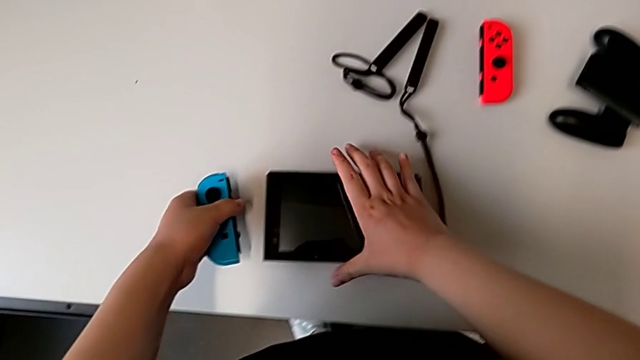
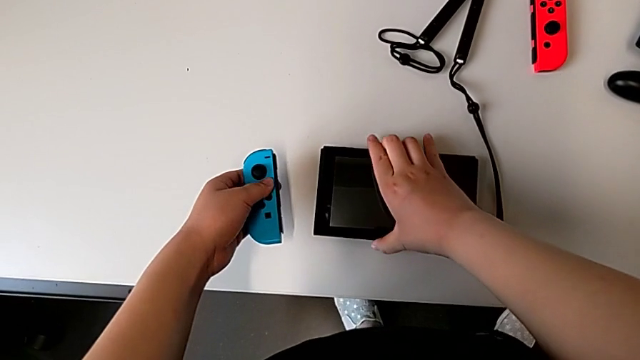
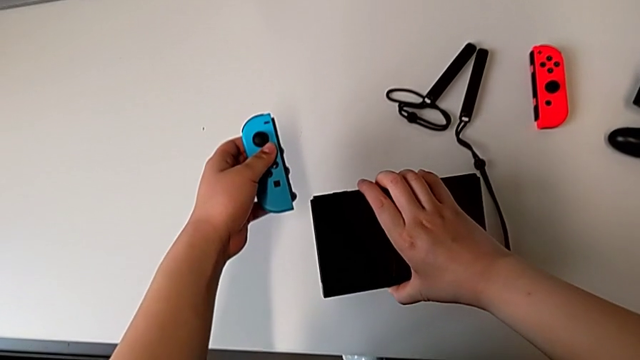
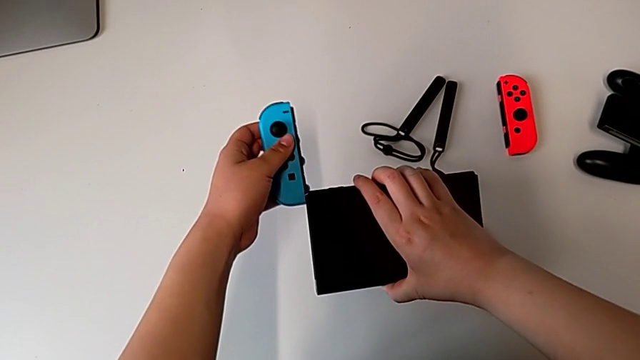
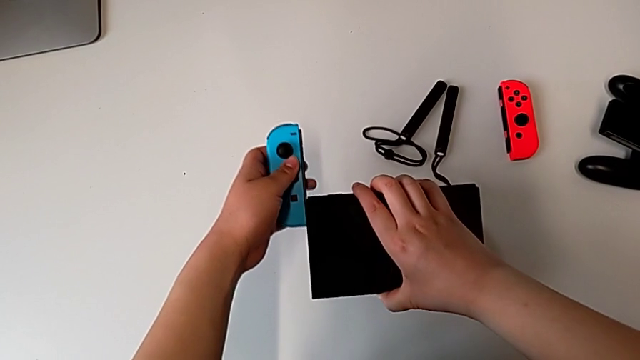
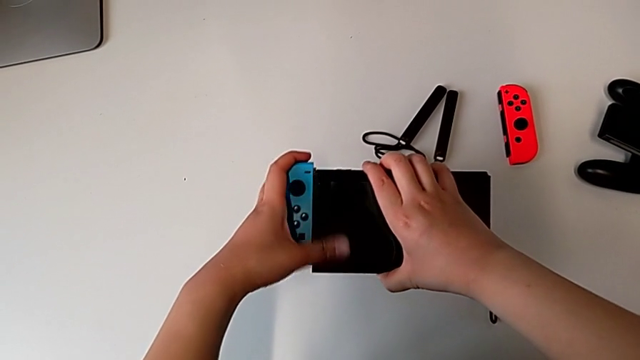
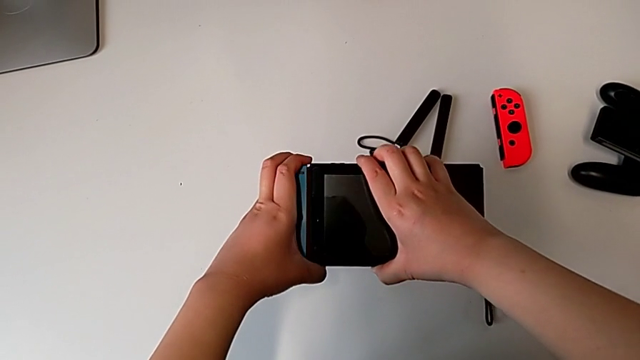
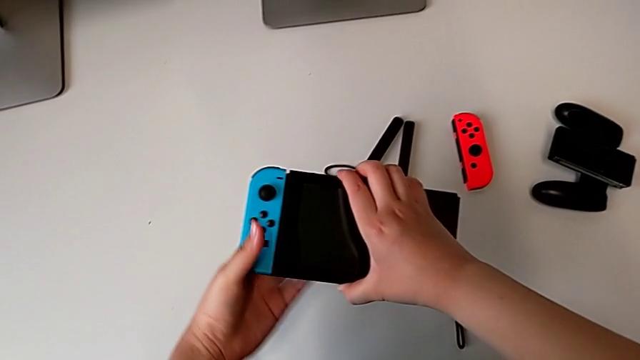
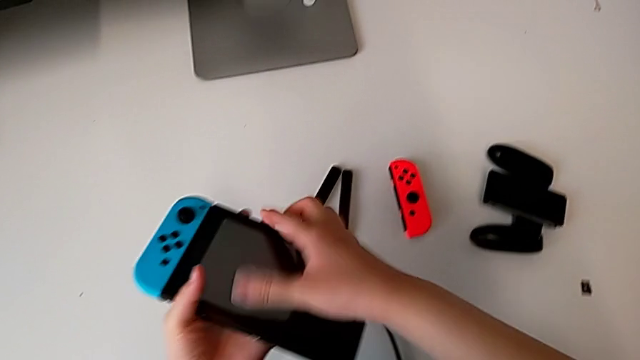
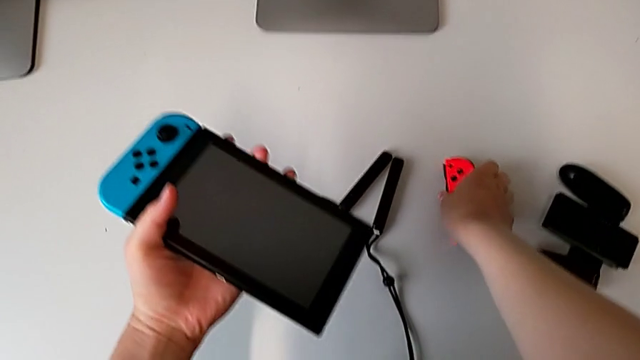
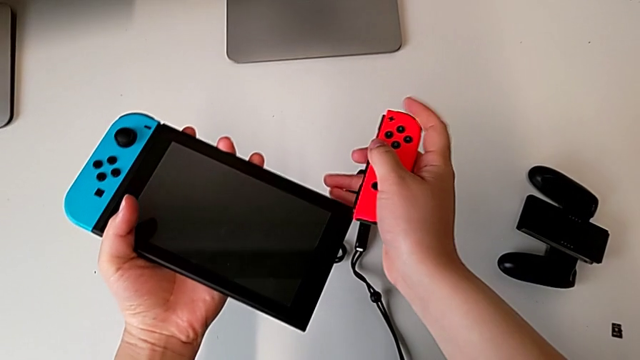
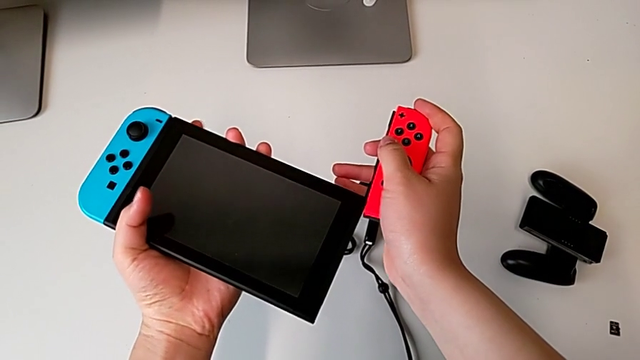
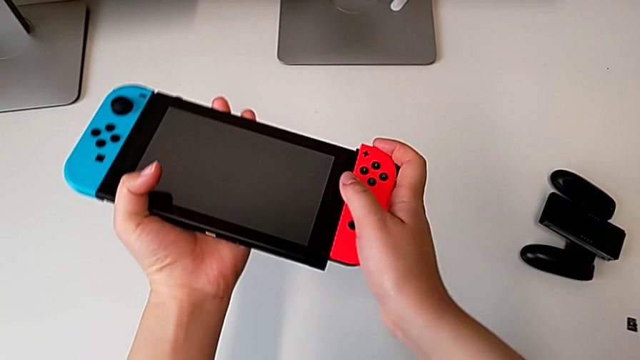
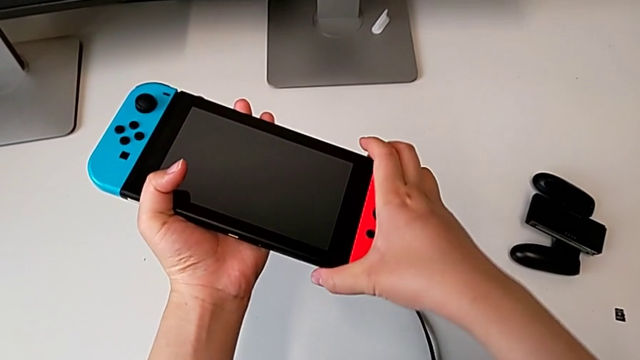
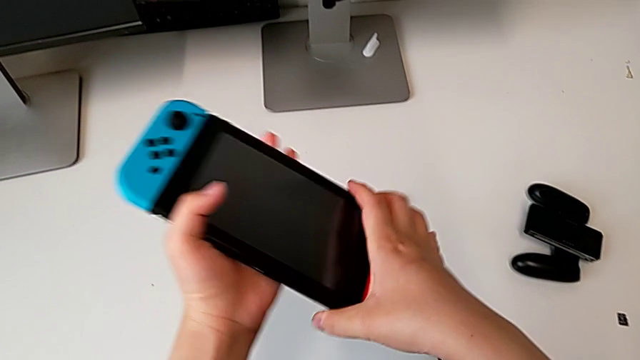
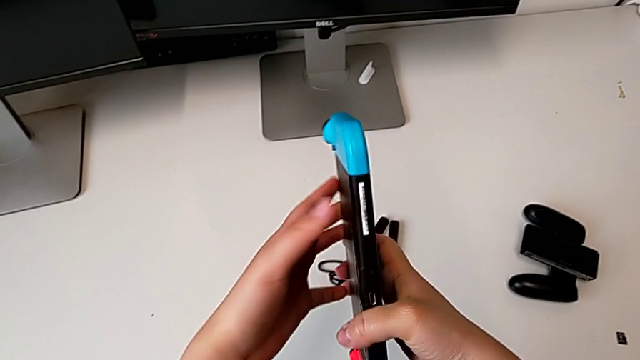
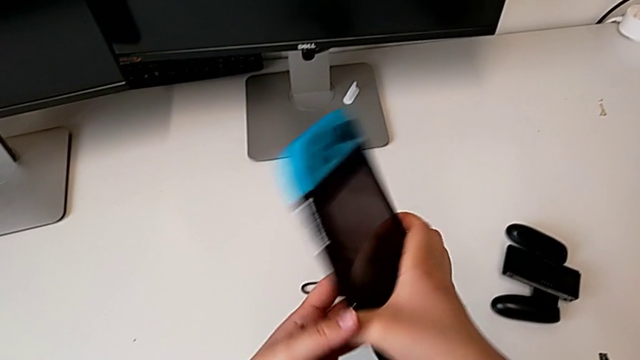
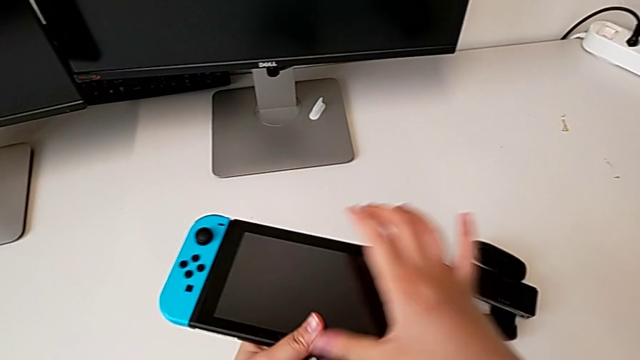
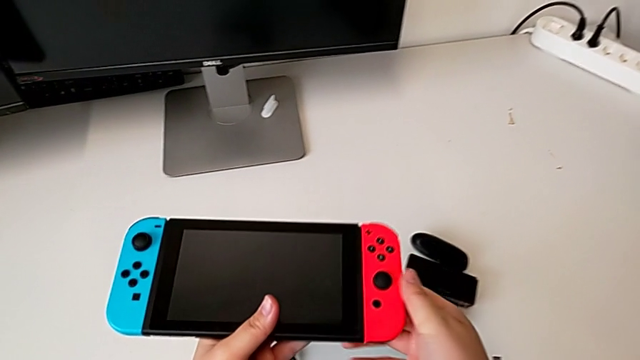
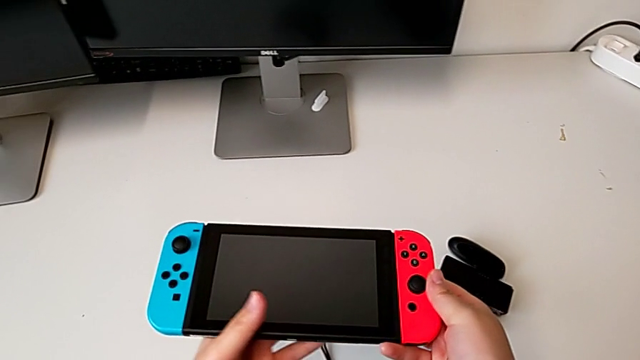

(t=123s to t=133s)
The camera wearer is assembling the Joycon controllers back to the handheld mode. They grab the black comfort grip, assemble the blue Joy-Con controller, grab the red Joy-Con controller and assemble it.

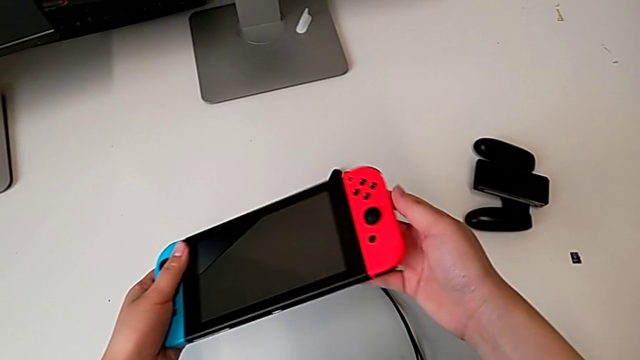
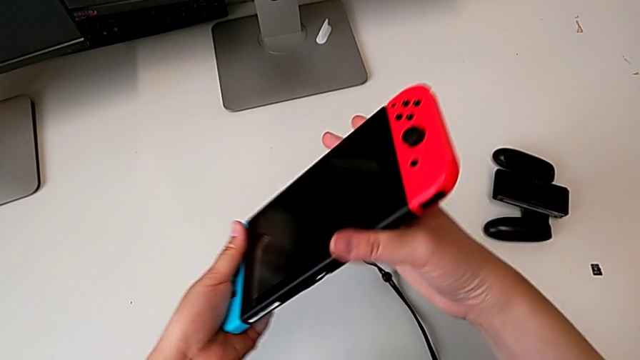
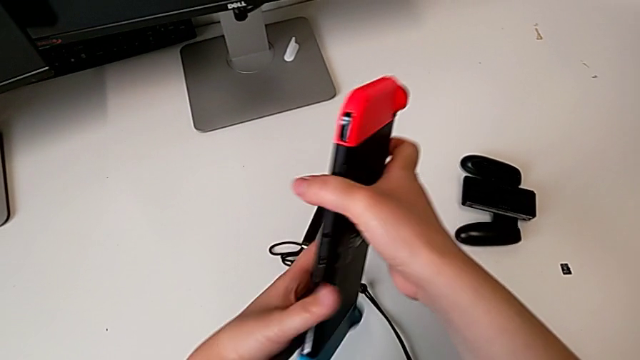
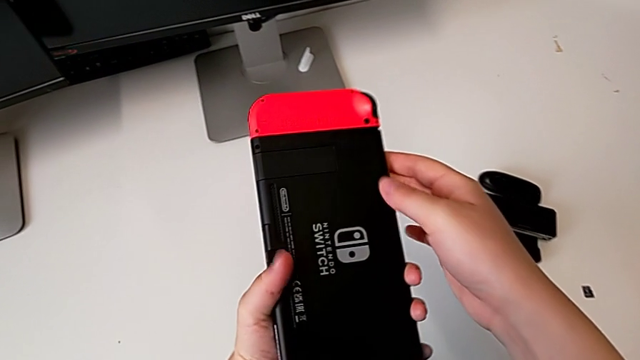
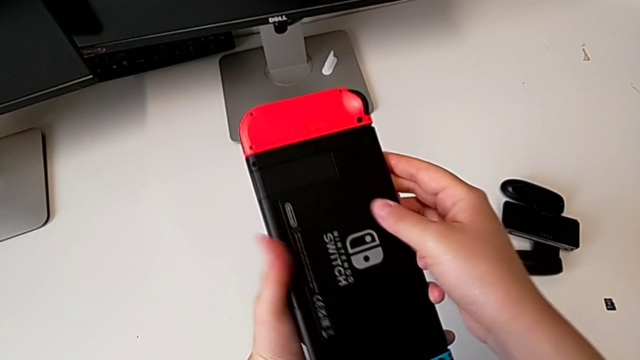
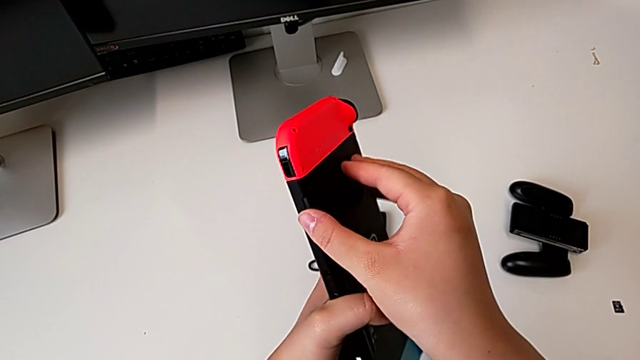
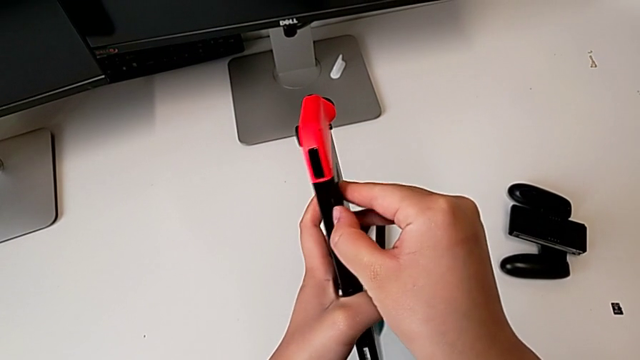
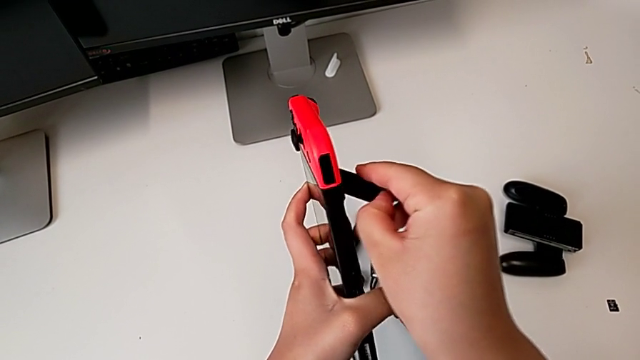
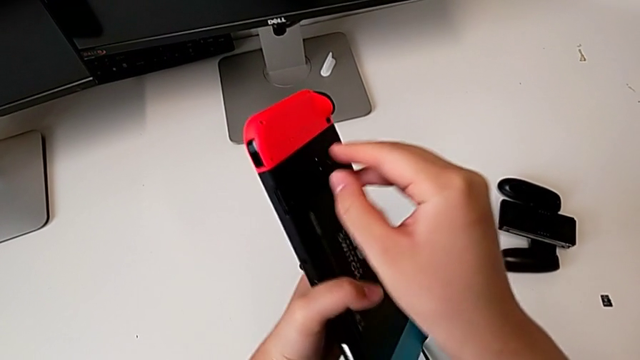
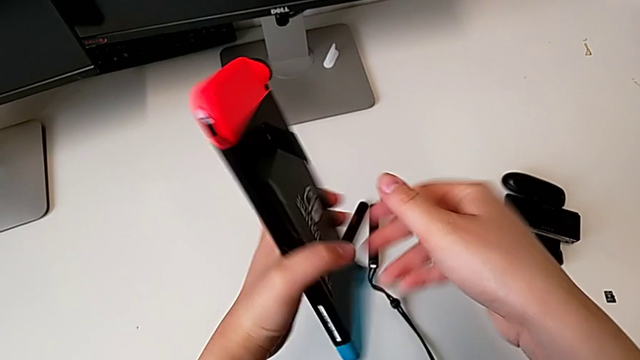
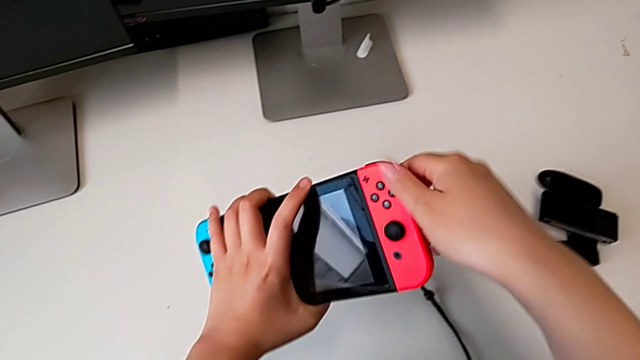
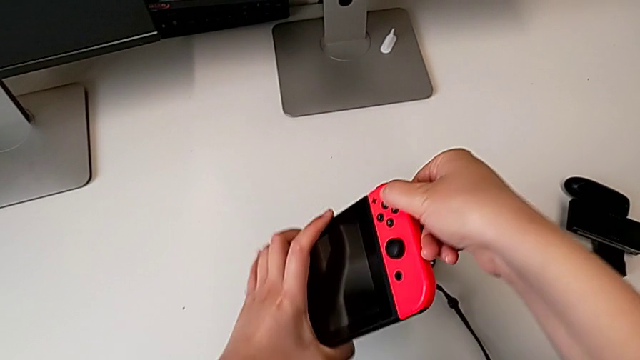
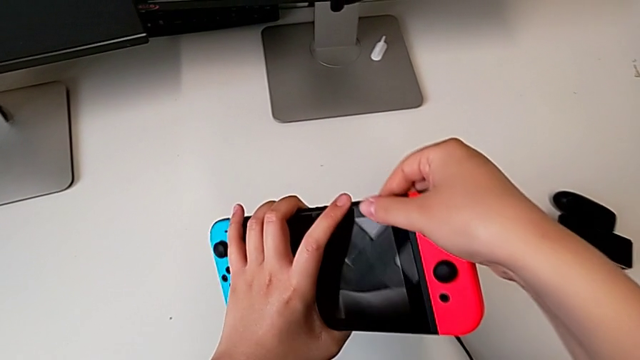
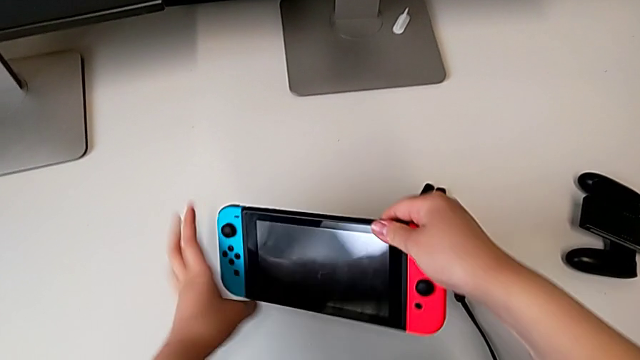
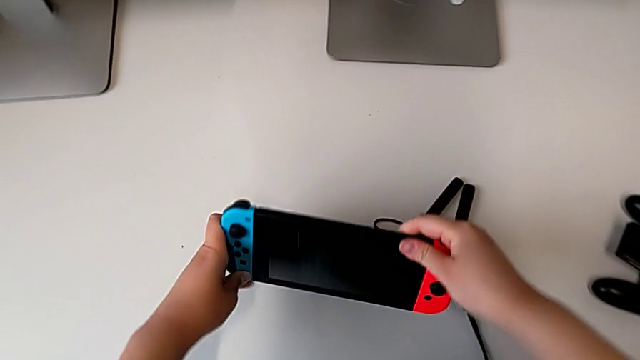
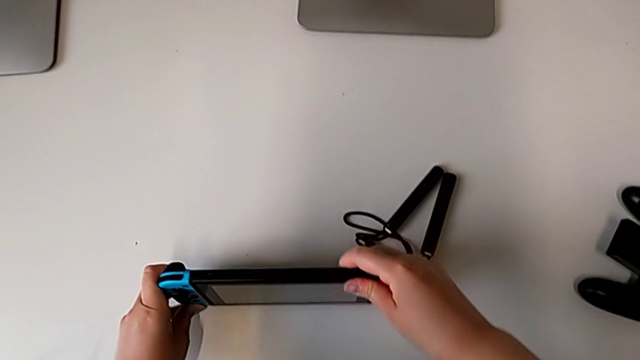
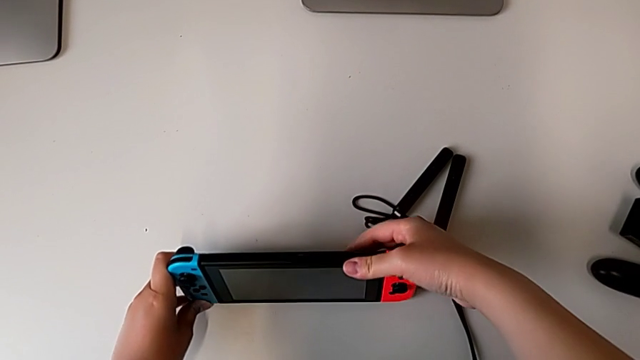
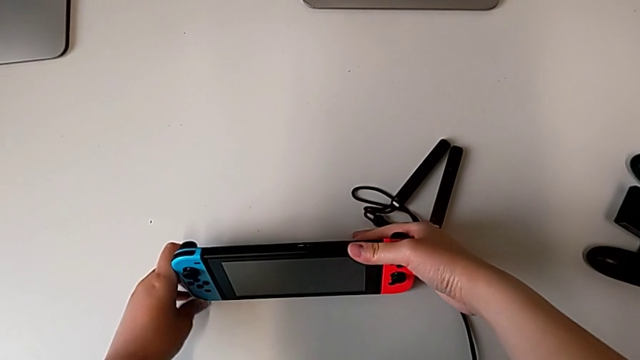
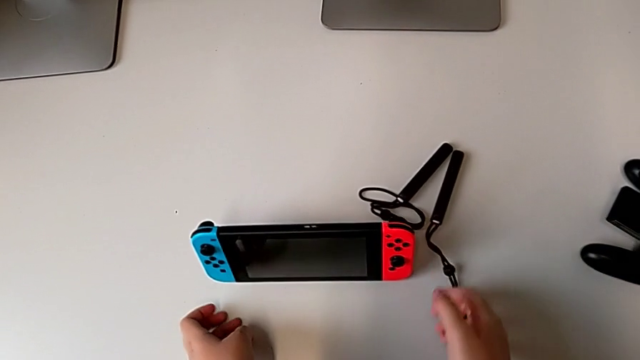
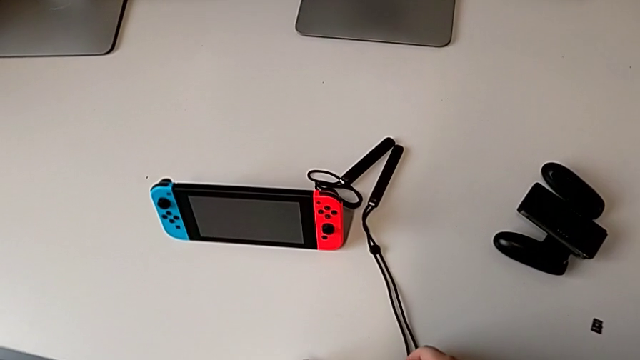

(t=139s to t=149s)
The camera wearer stands the Nintendo Switch at the table. They inspect the back Nintendo Switch, open the rectangular kickstand and place the top Nintendo Switch.

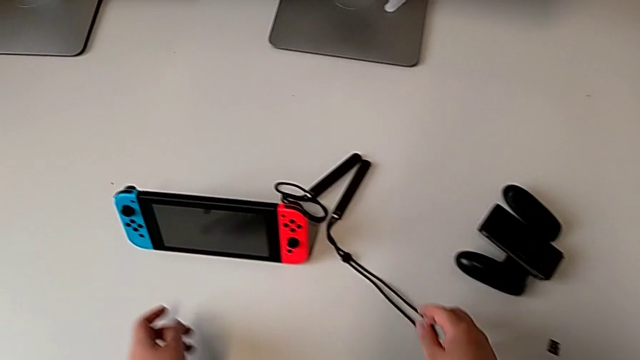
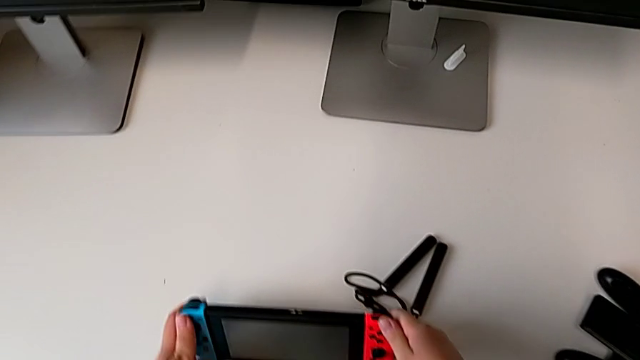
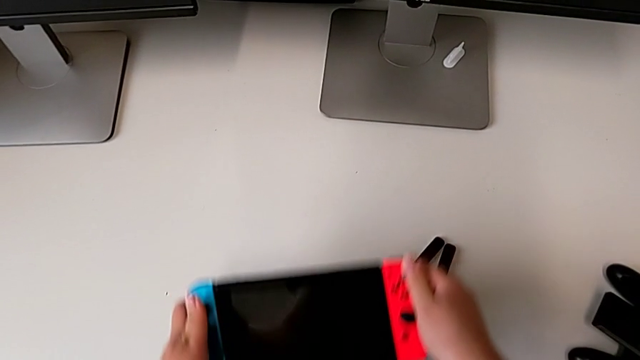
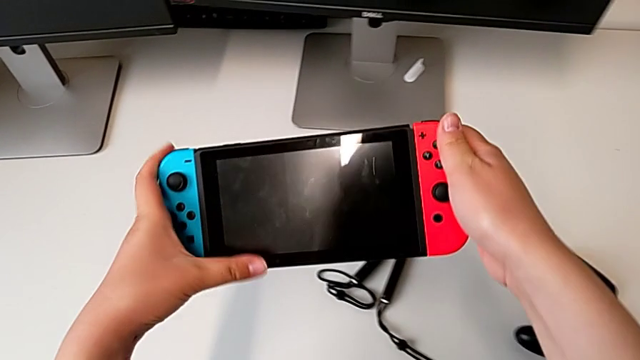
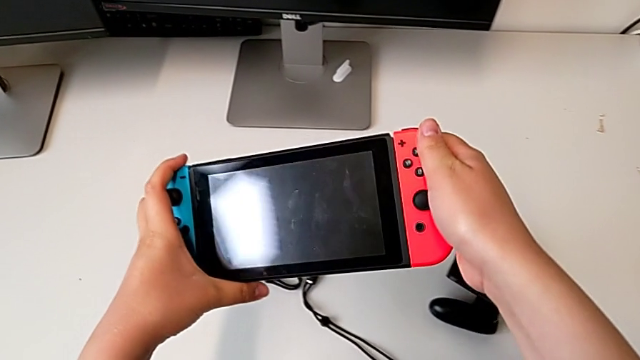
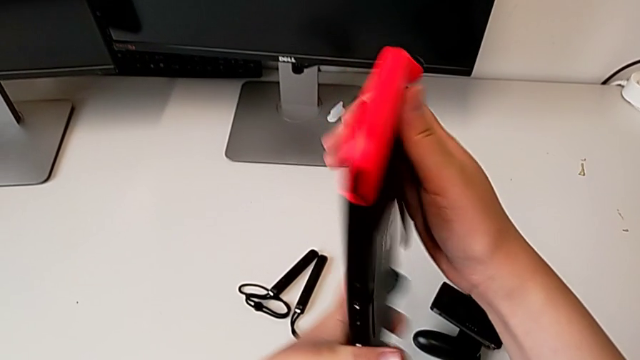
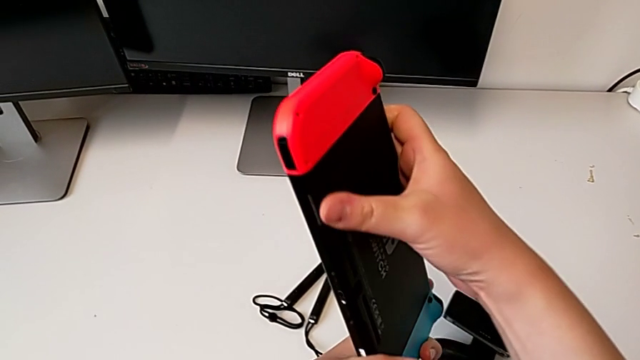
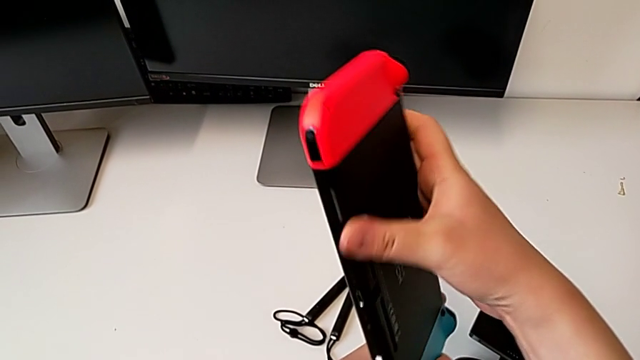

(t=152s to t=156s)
The camera wearer is changing the game card of the Nintendo Switch. They grab the top Nintendo Switch and inspect the bottom Nintendo Switch.
